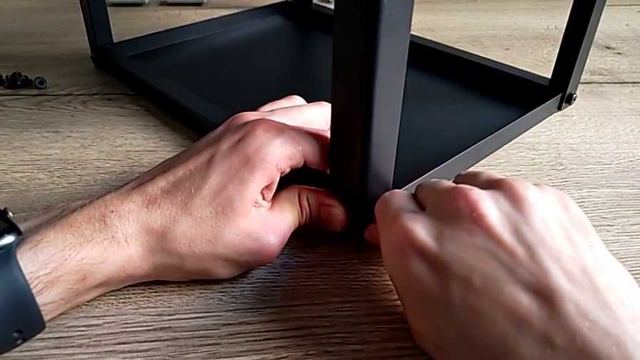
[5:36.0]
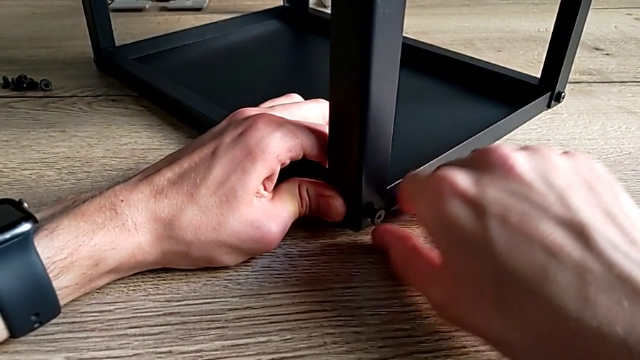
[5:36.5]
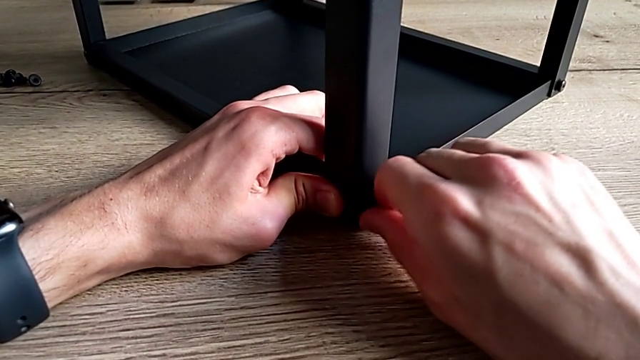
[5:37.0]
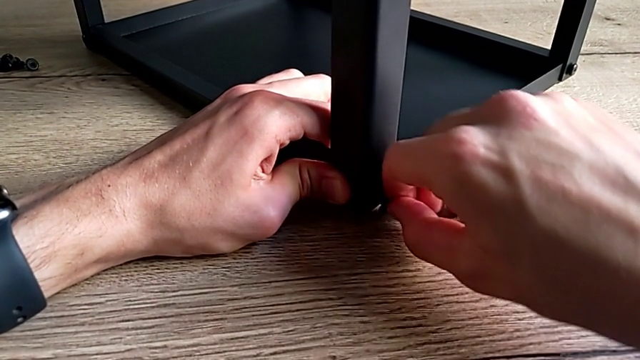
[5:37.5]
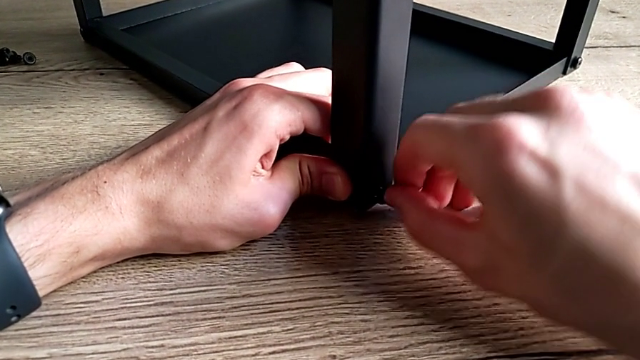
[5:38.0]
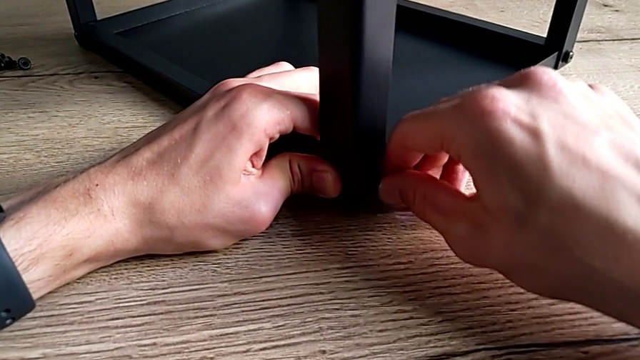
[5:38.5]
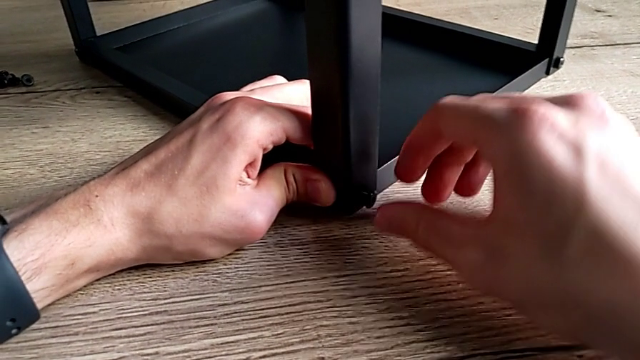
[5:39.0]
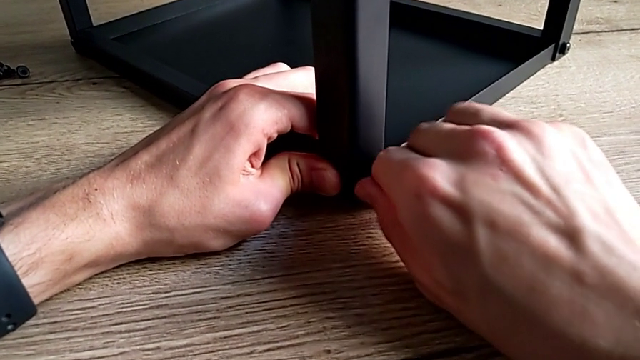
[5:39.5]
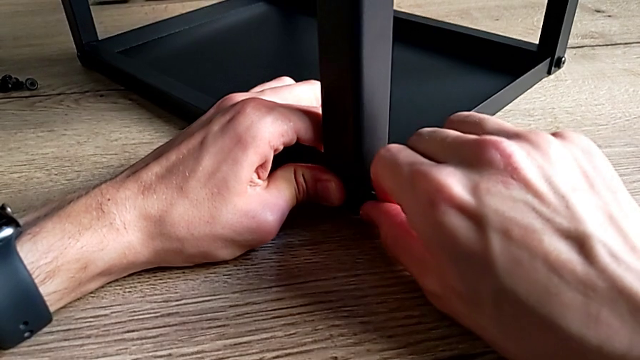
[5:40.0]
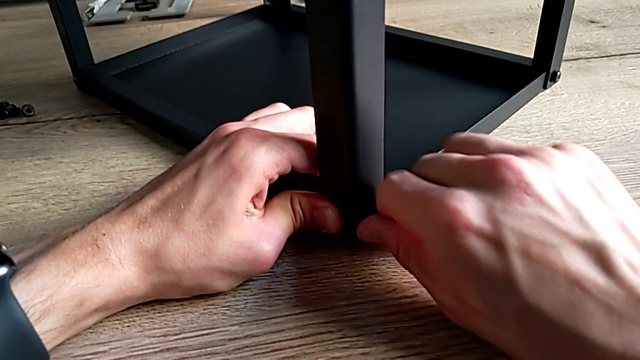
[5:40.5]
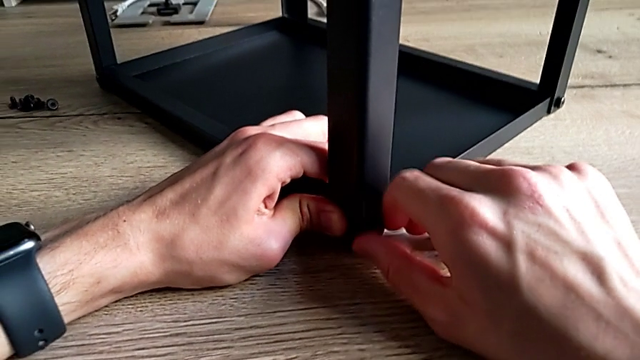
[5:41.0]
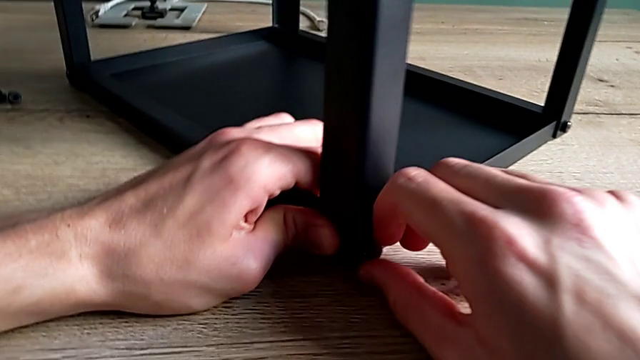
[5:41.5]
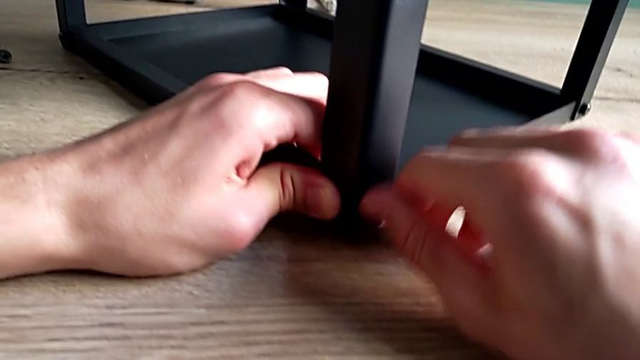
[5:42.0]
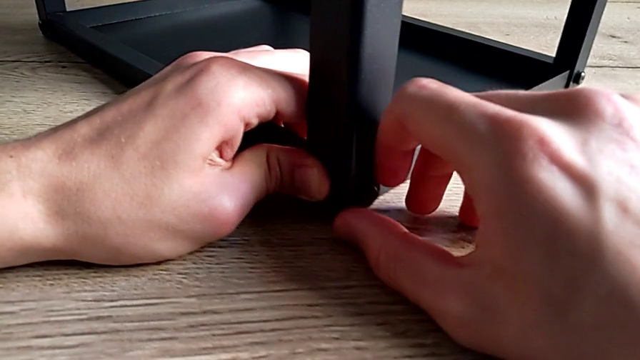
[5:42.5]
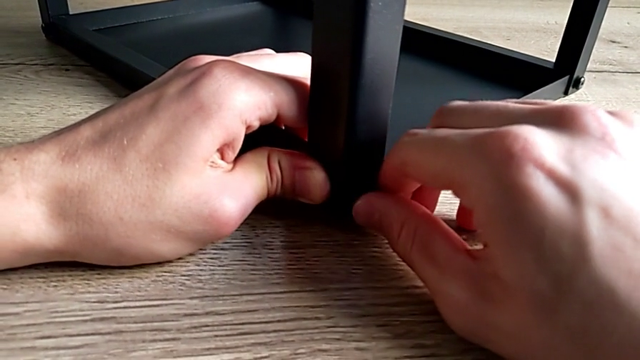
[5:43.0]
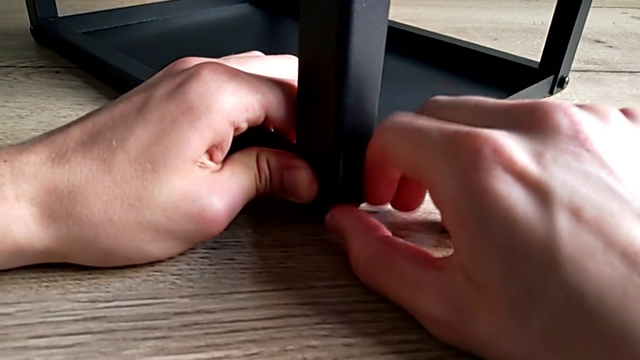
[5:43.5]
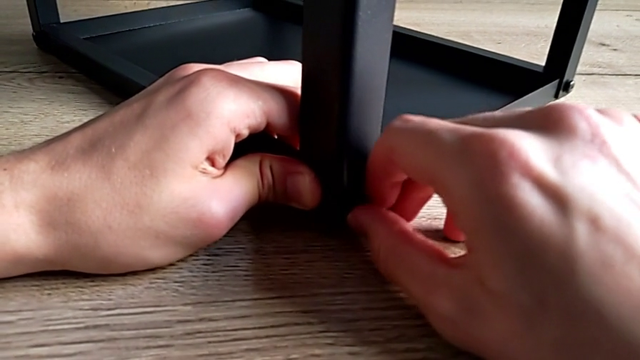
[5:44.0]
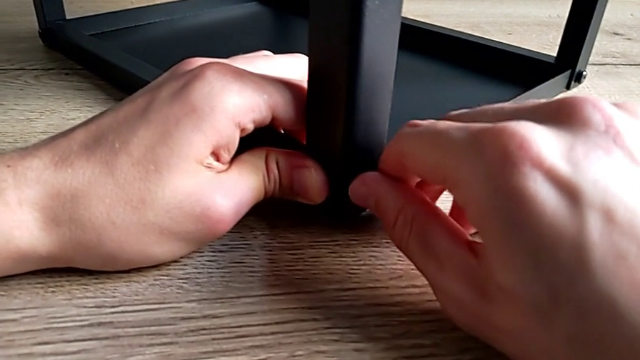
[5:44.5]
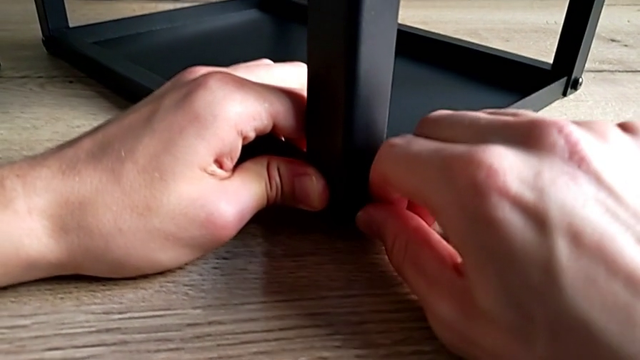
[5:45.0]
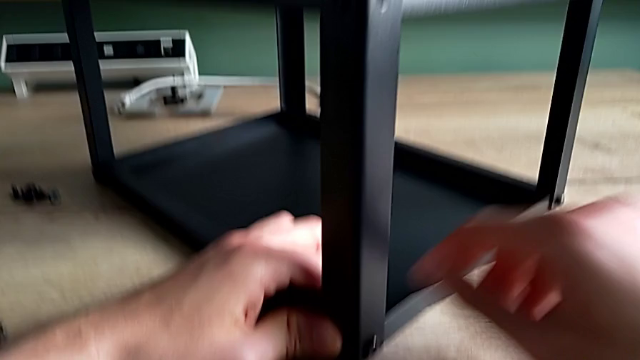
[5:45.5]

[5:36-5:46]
The camera wearer is assembling the third leg on the top of the furniture. They keep inserting the hex socket head and screw it.

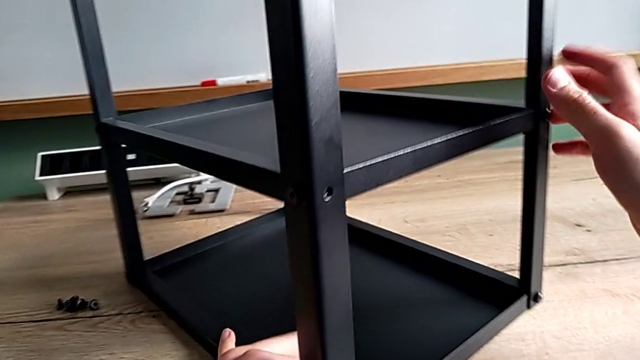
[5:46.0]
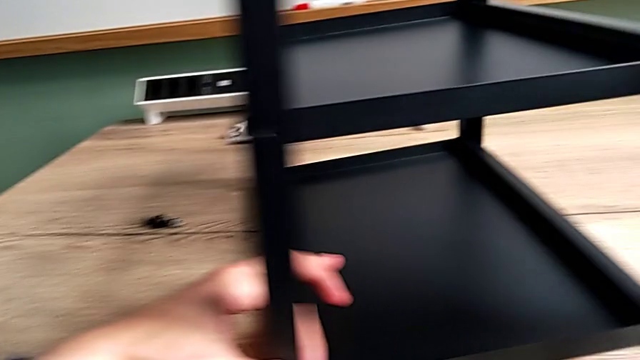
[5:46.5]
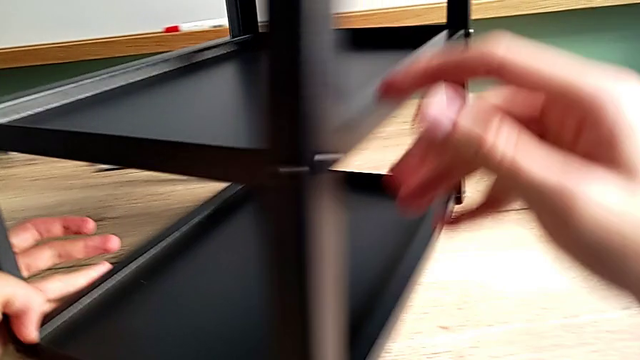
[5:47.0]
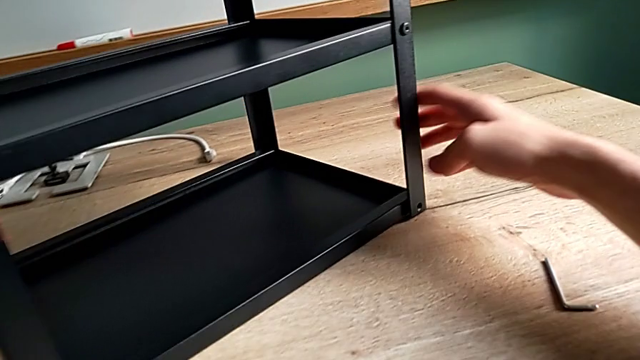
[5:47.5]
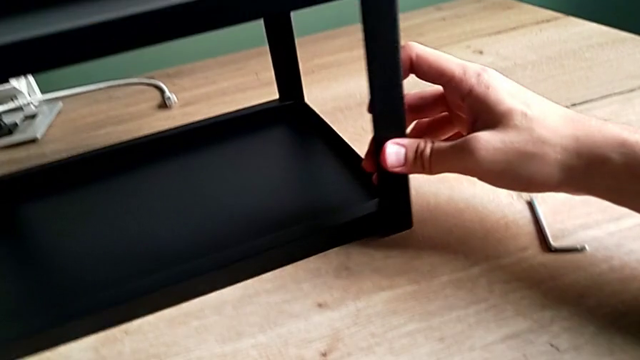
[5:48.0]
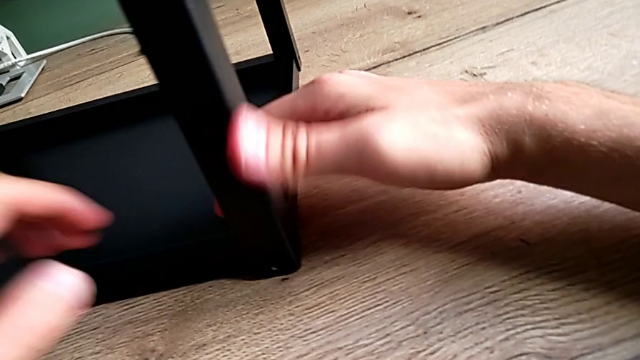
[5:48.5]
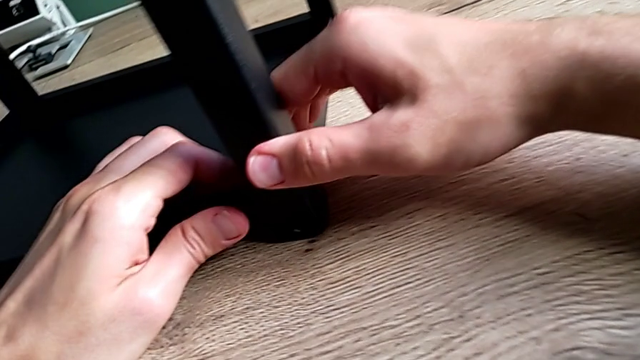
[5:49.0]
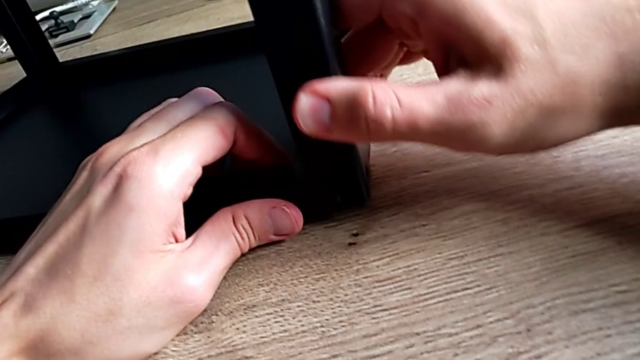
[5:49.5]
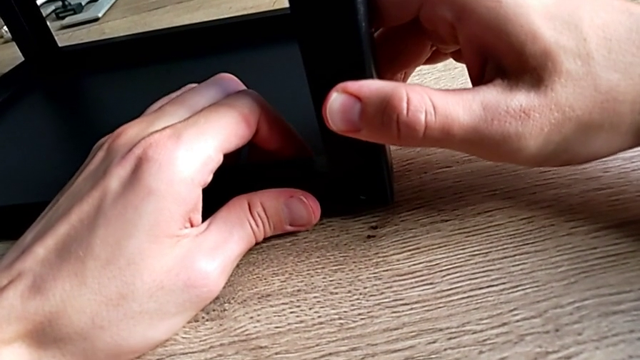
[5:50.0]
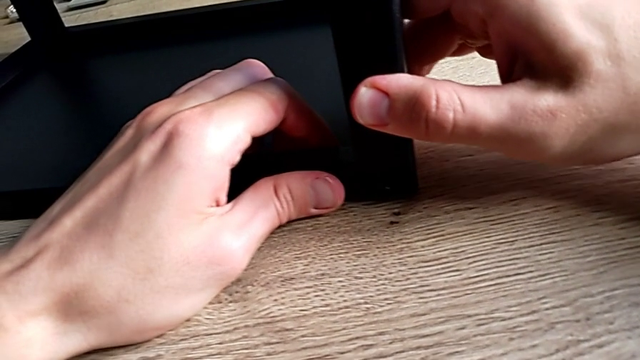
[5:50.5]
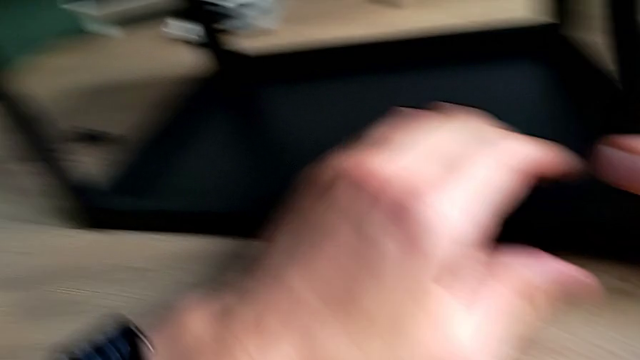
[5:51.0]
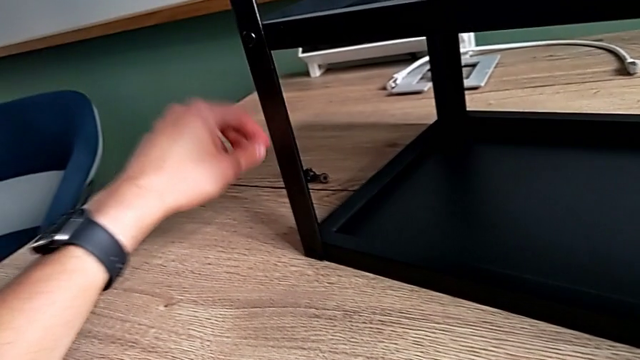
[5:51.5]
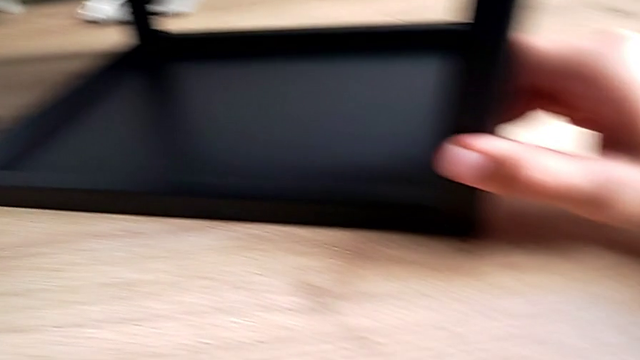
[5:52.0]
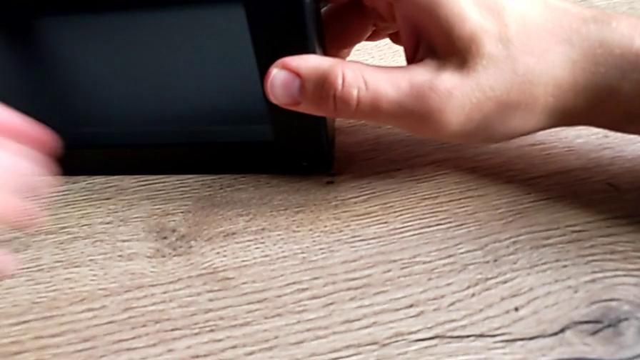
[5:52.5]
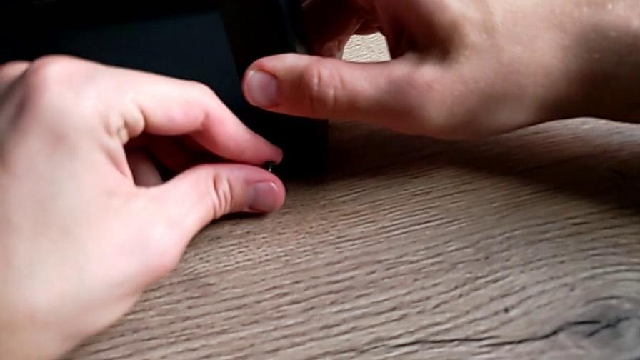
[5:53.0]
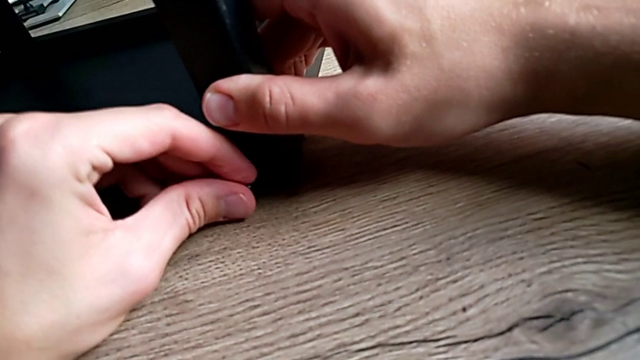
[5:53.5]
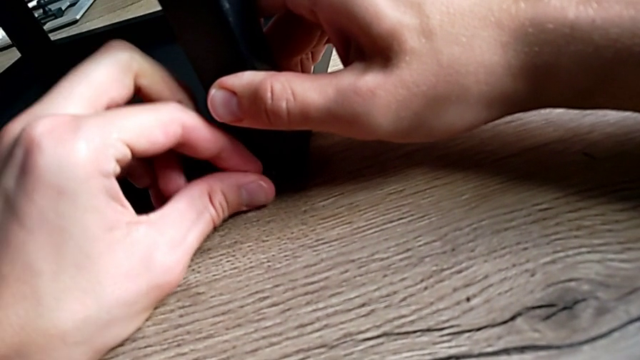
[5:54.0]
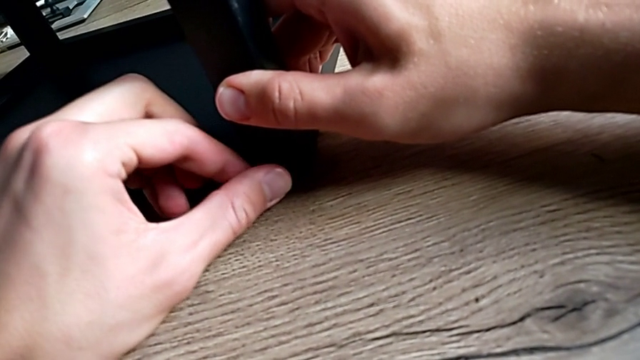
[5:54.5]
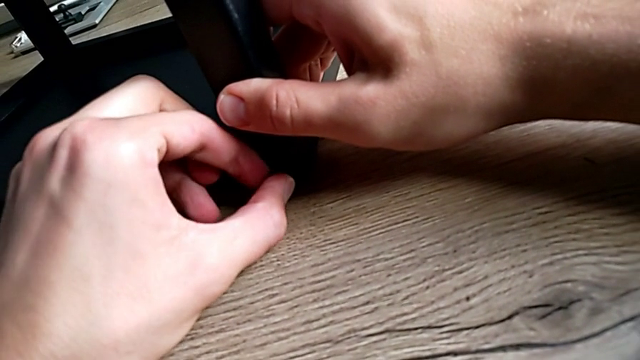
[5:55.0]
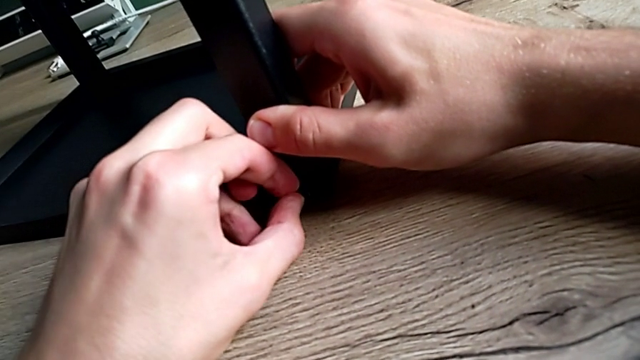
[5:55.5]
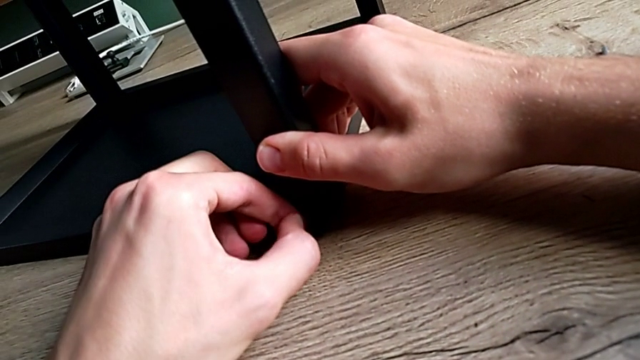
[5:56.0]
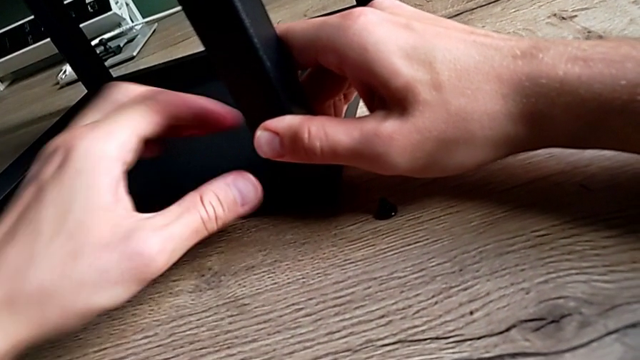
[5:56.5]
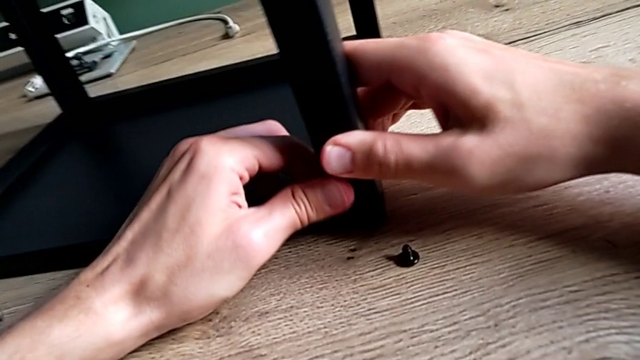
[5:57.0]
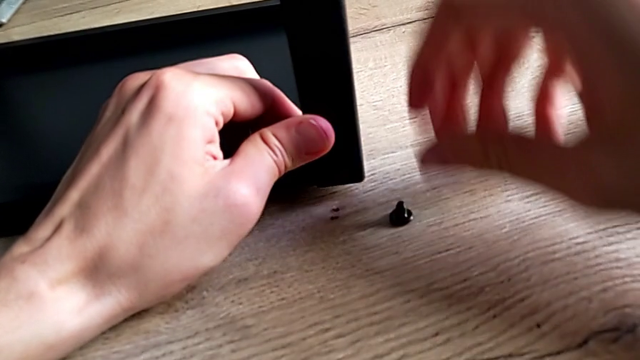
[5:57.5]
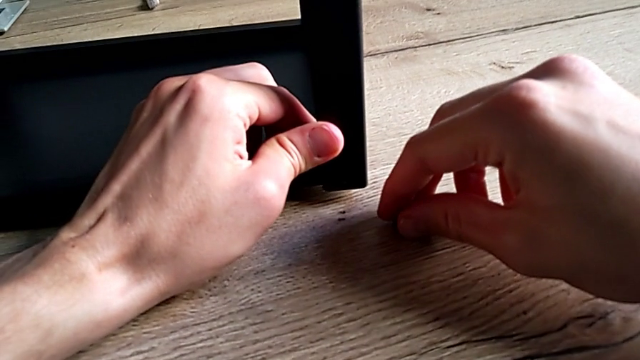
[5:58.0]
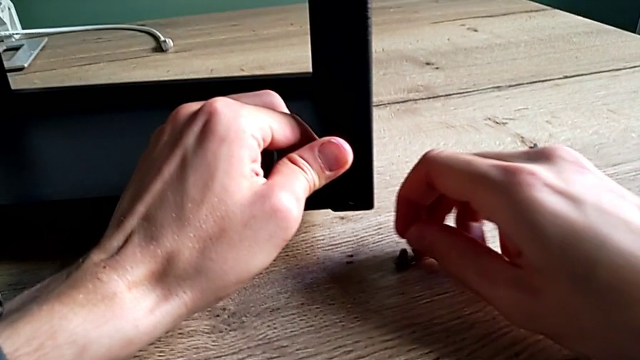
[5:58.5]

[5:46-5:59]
The camera wearer is assembling the fourth leg on the top of the furniture. They rotate the nightstand, align it, grab the hex socket head, insert it, wrongly drop it and grab it.
